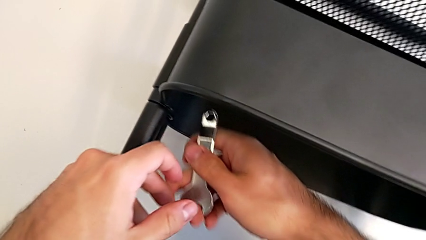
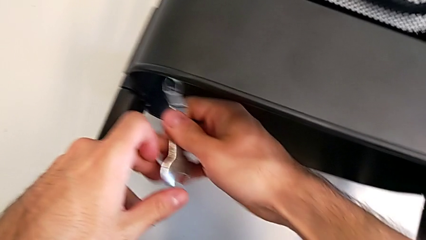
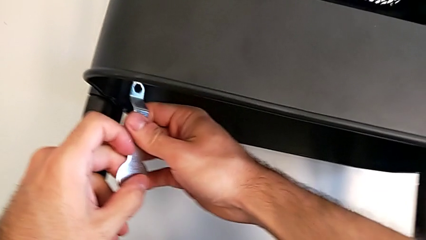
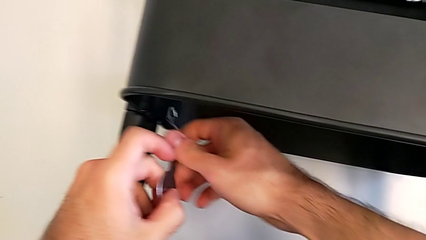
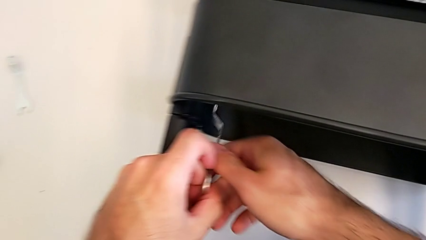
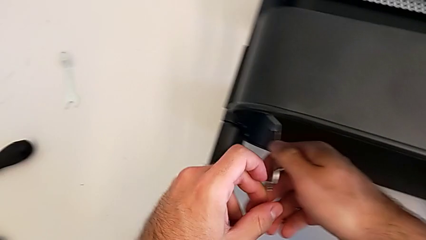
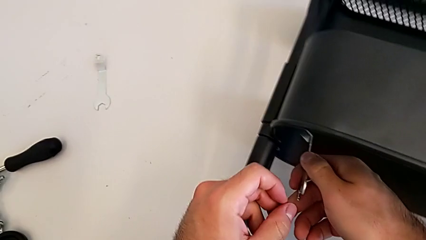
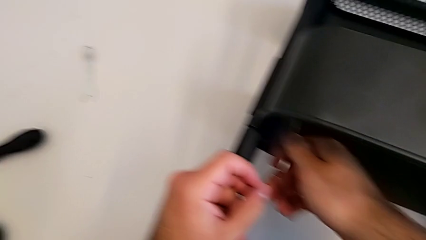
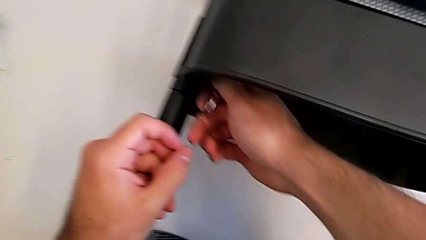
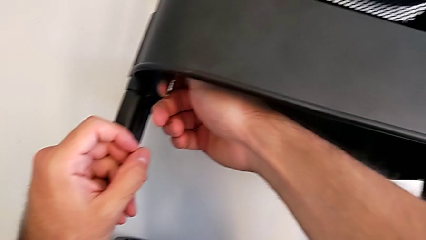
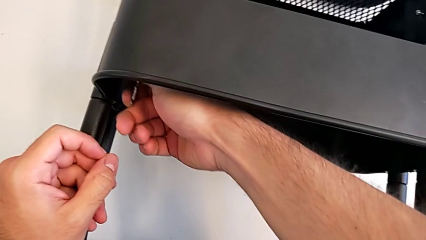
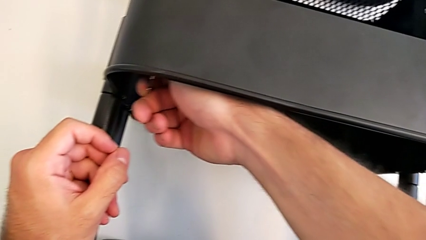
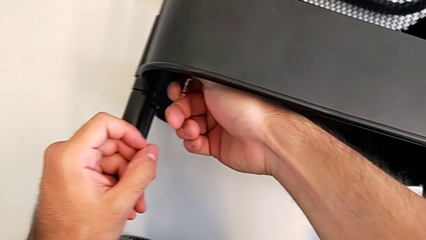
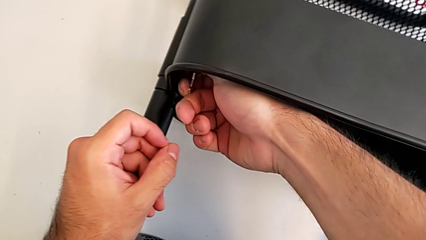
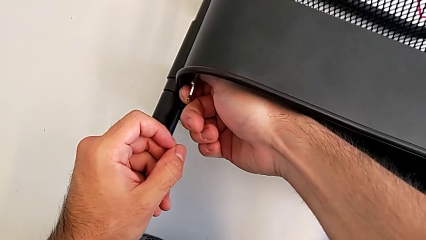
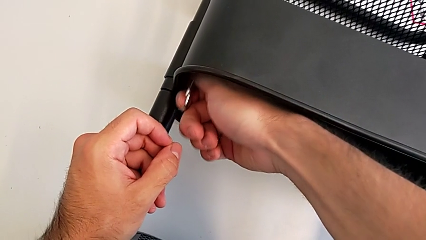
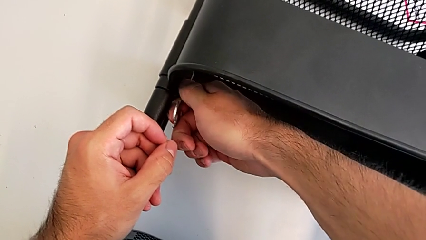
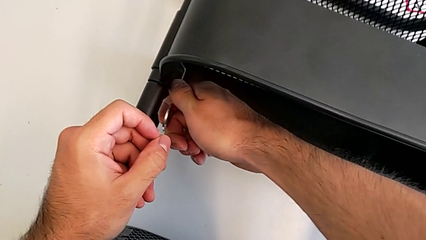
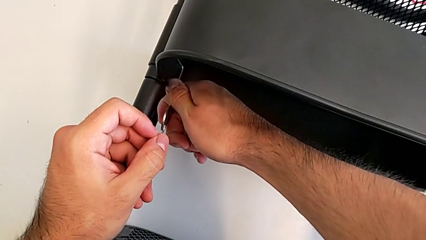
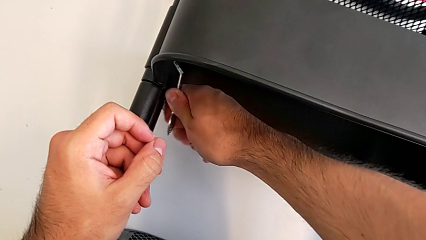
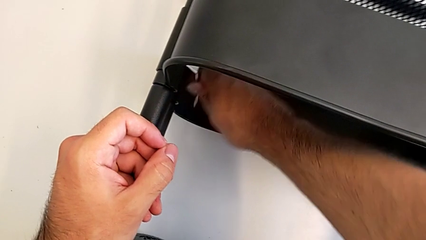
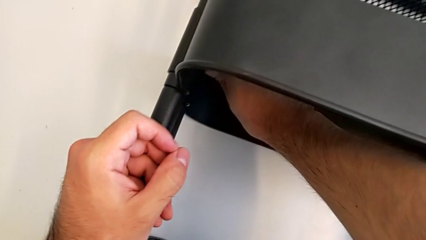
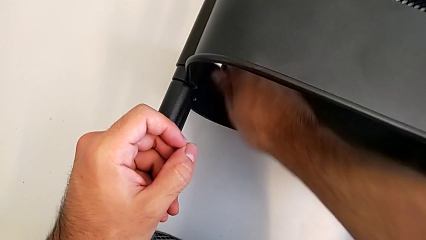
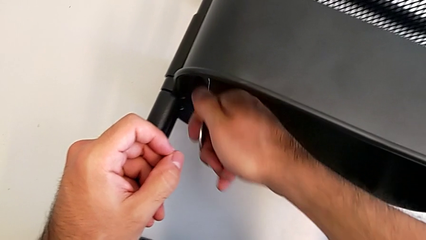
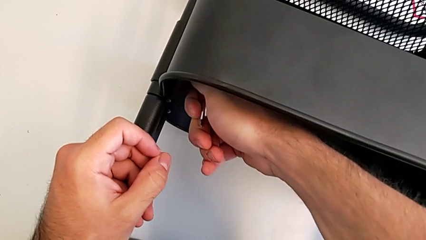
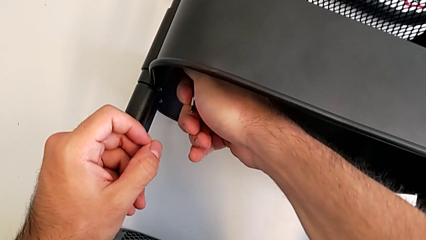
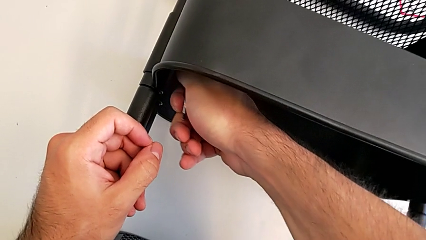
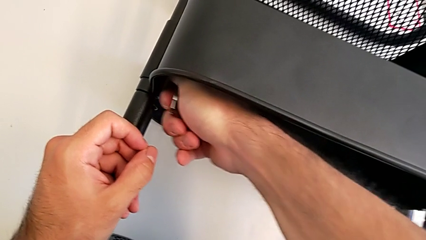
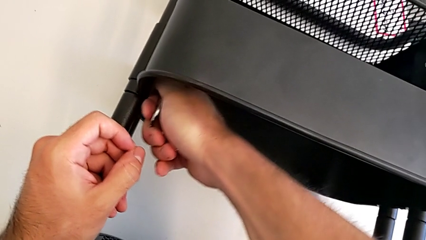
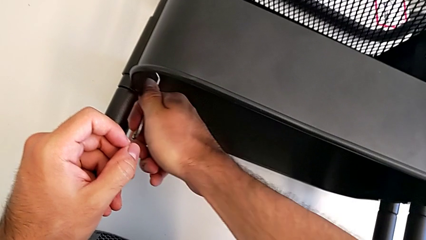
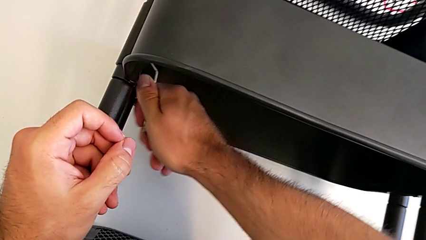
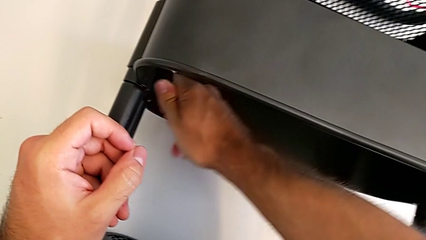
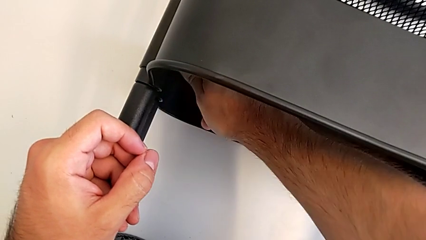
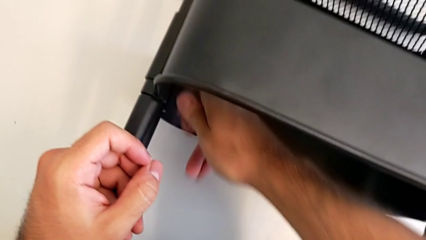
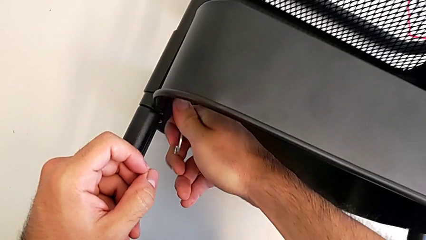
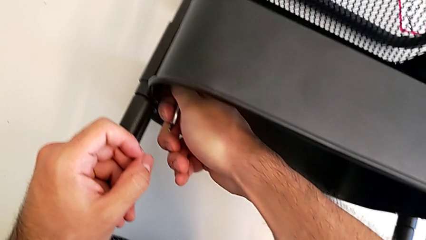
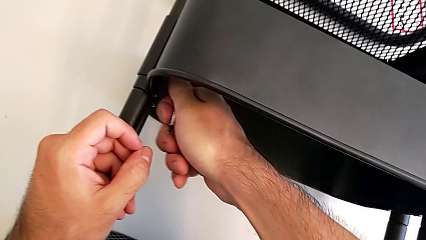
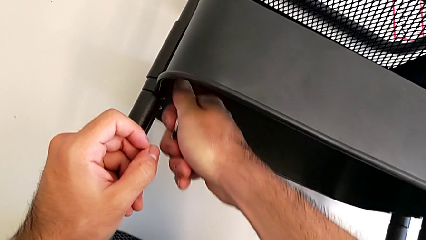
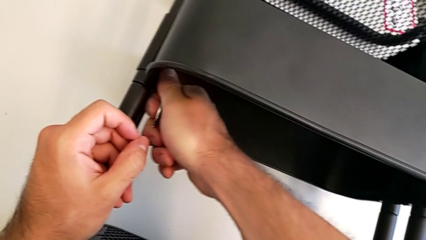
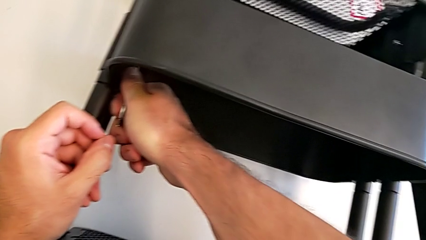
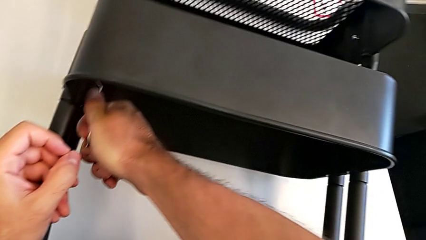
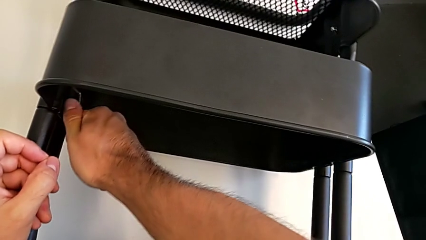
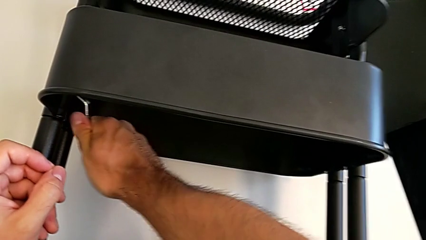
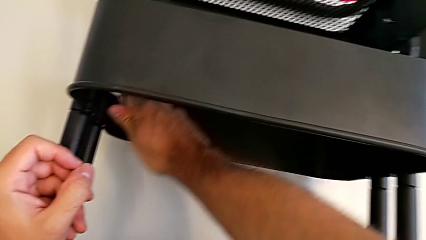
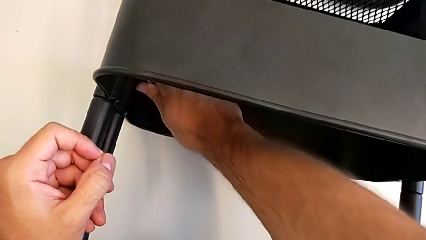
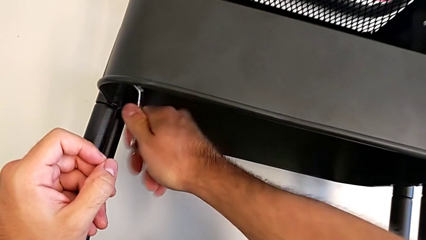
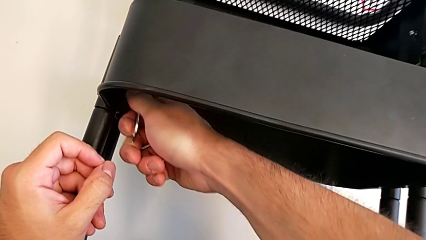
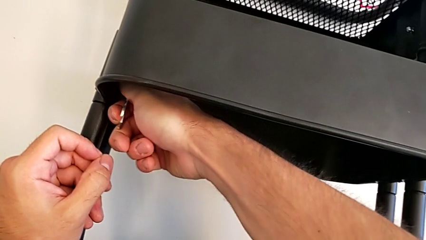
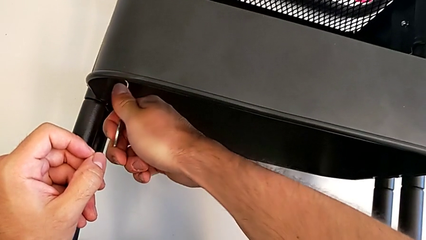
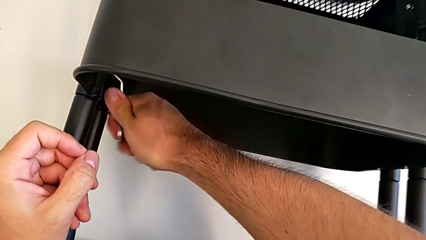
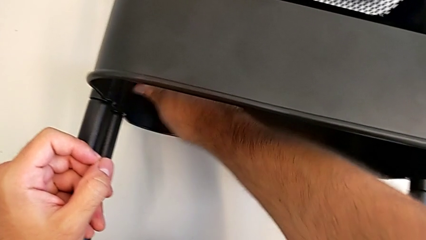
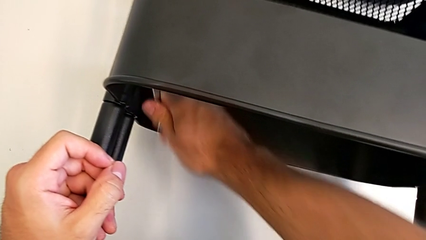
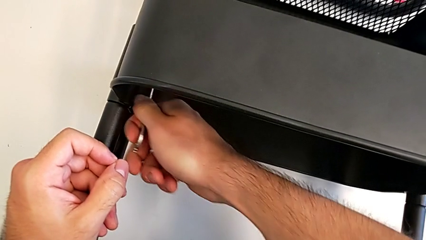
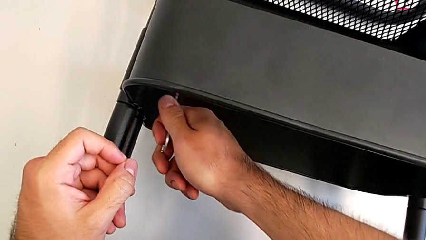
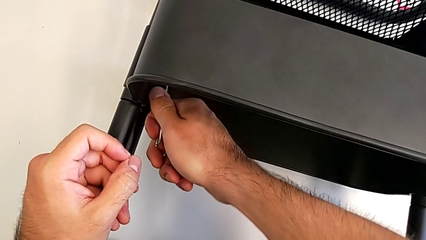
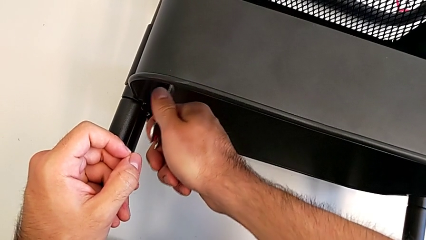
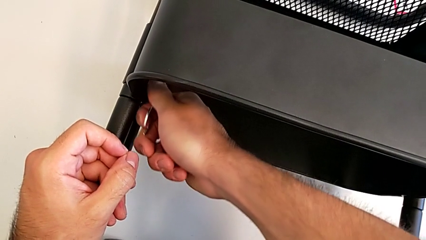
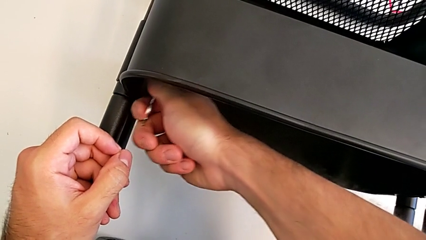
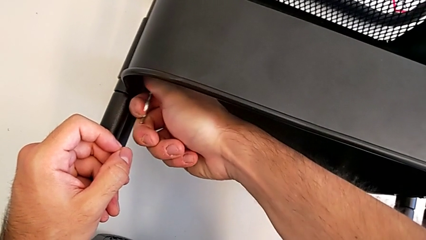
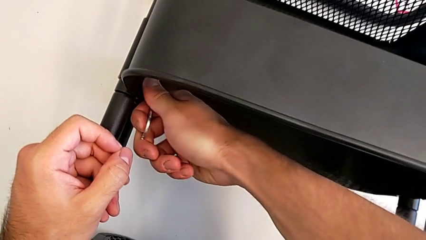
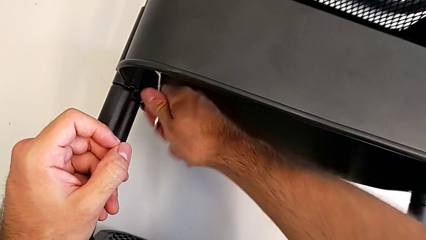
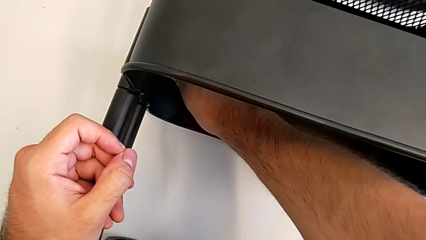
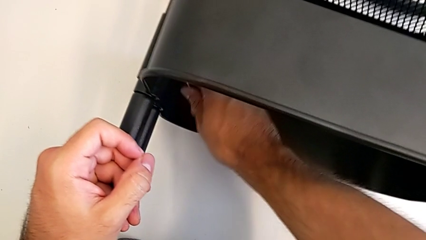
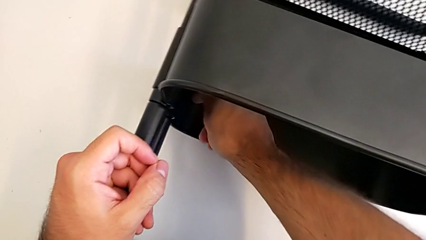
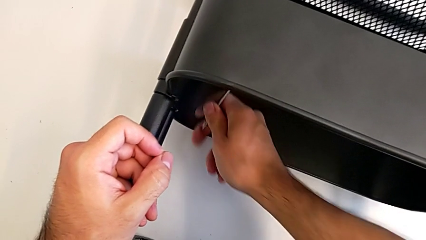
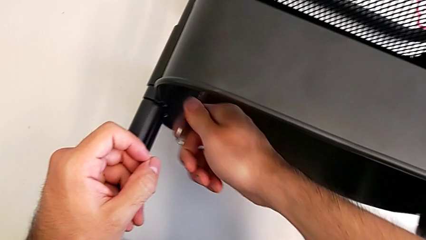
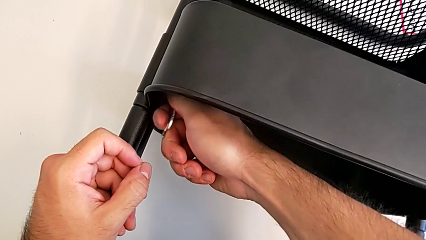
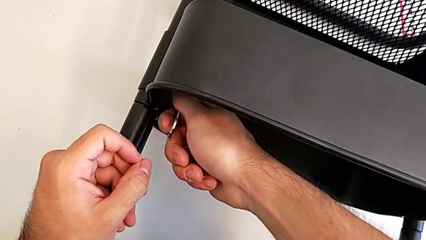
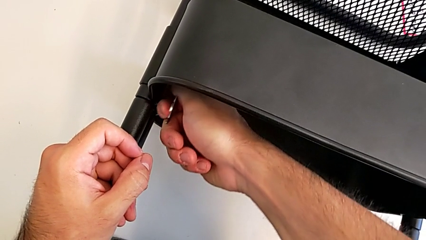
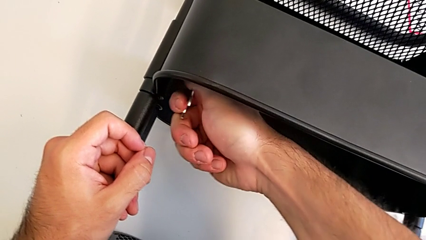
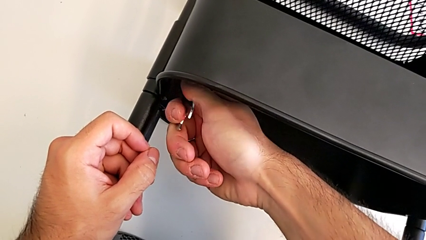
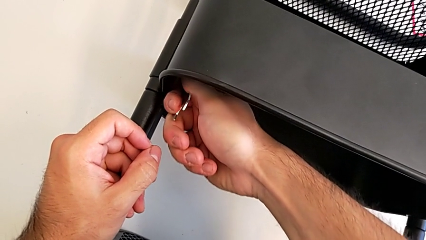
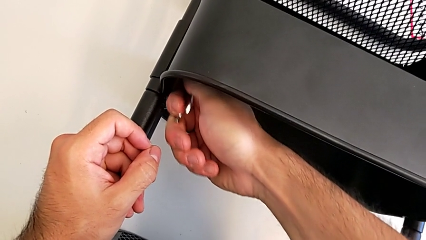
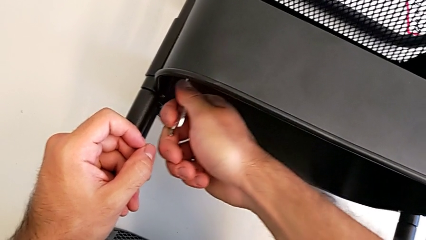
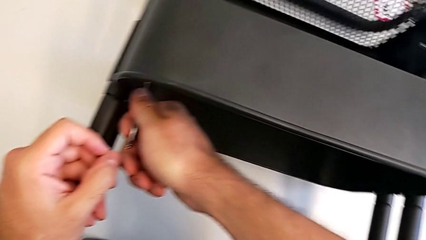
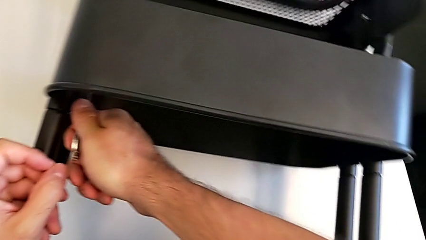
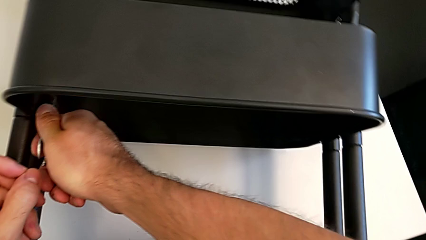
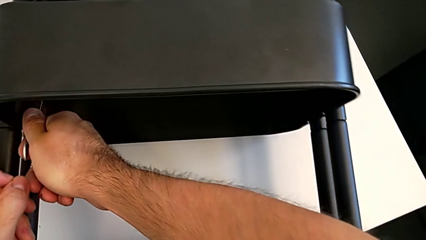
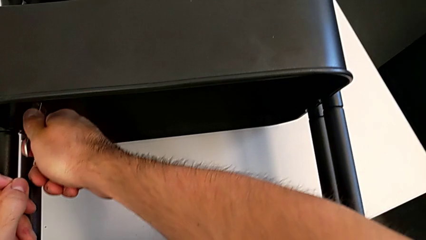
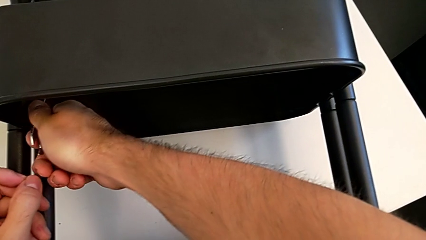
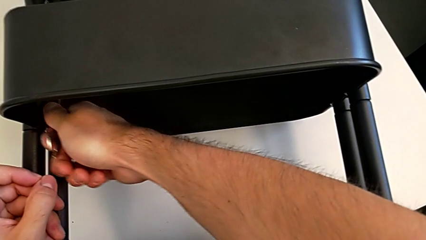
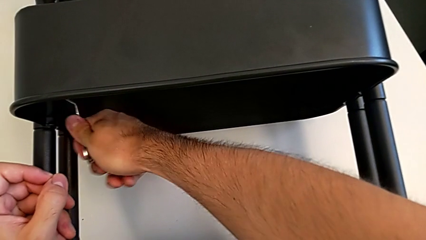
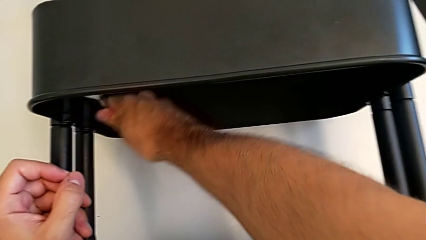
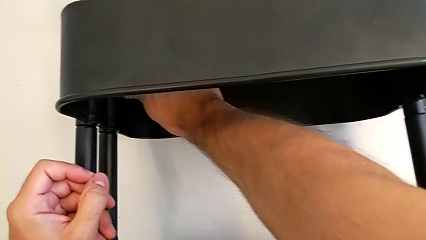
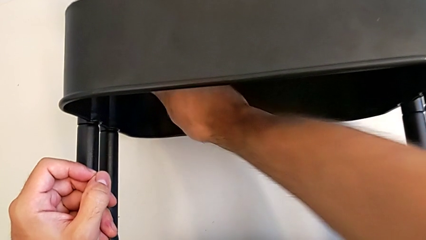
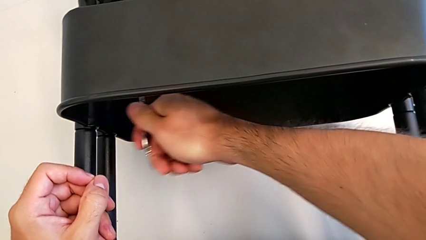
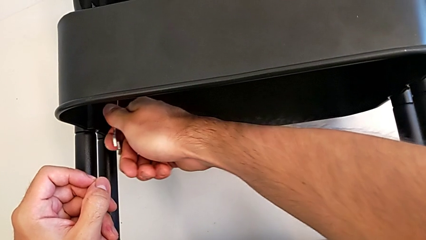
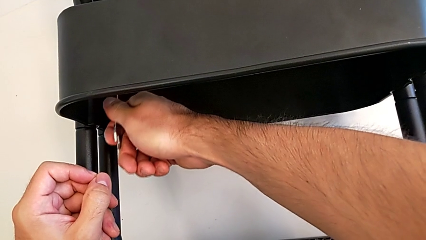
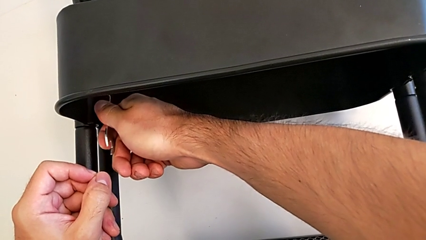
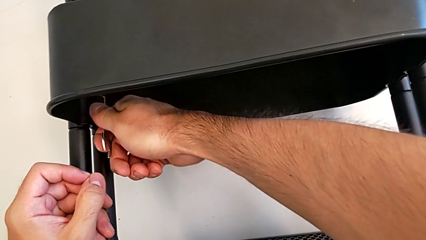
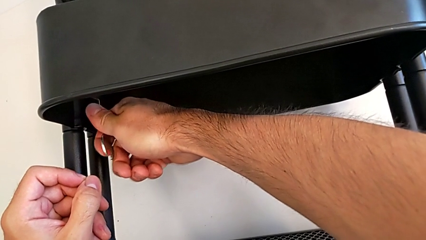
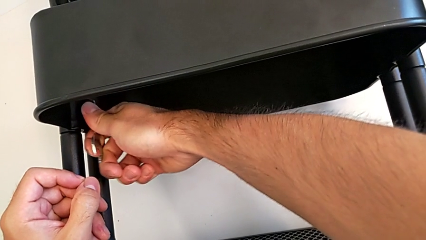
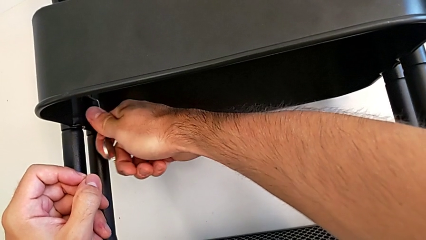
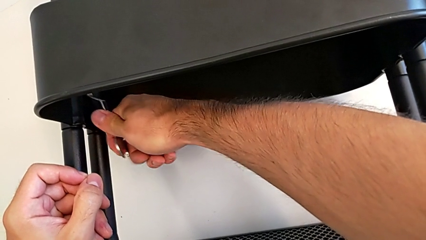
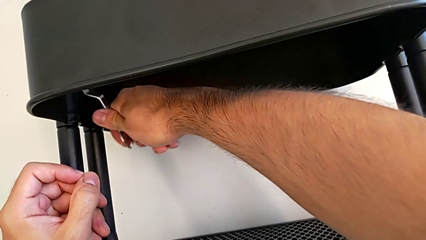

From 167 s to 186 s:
The camera wearer is unscrewing the left hexagon cap nut of the middle tray. They keep unscrewing the hexagon cap nut.
